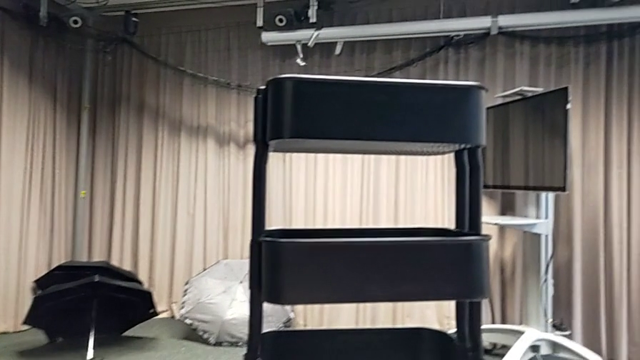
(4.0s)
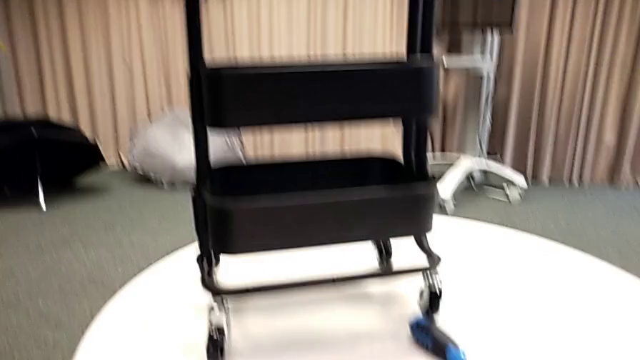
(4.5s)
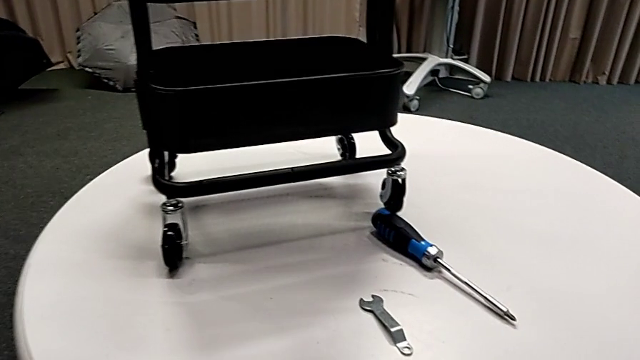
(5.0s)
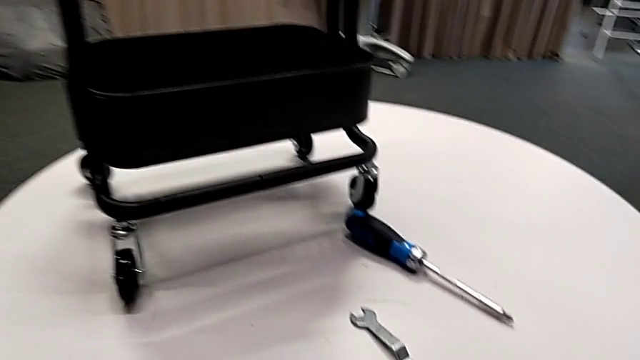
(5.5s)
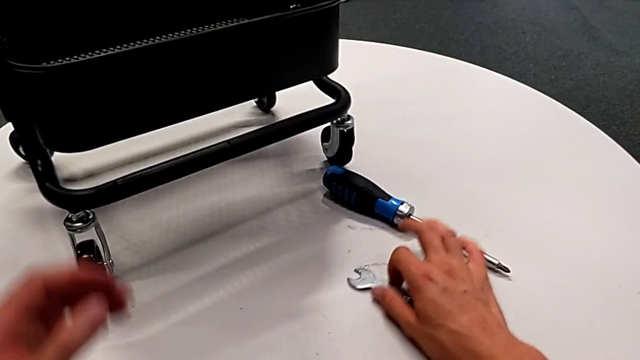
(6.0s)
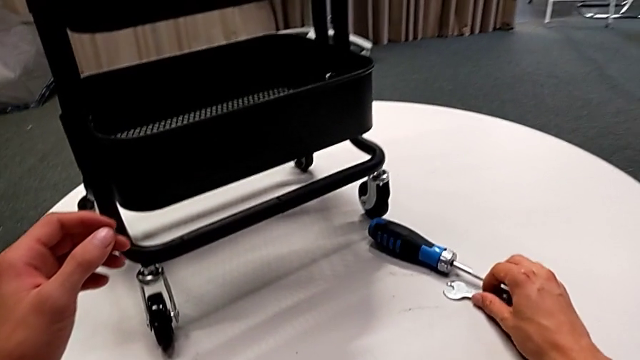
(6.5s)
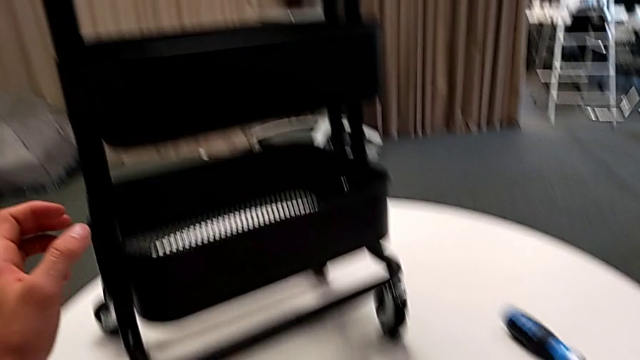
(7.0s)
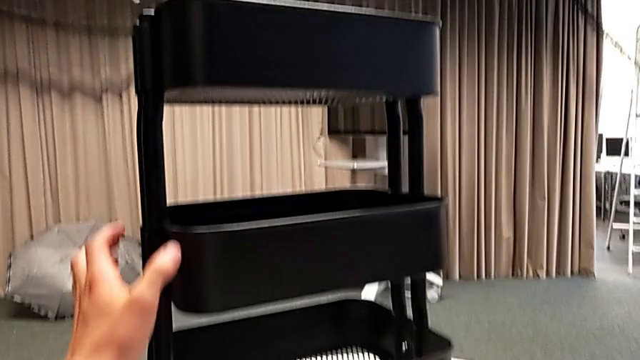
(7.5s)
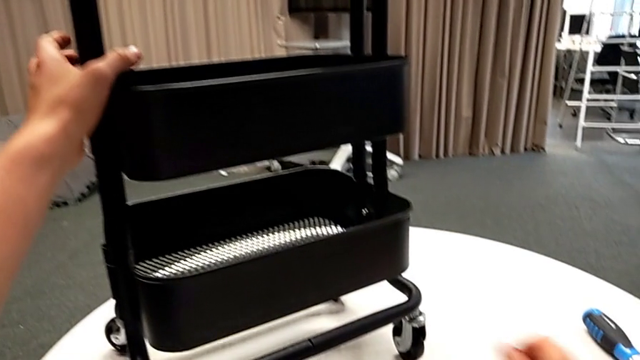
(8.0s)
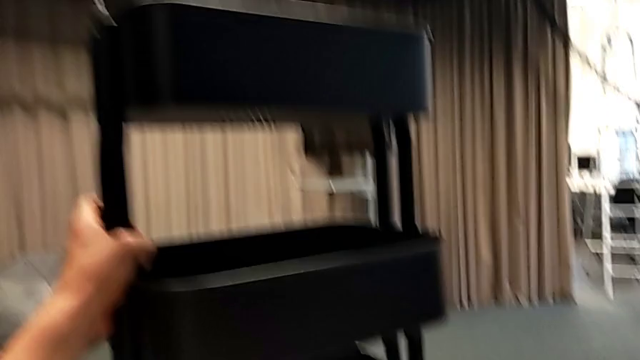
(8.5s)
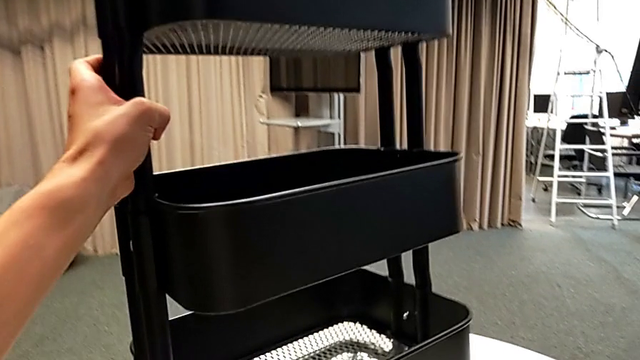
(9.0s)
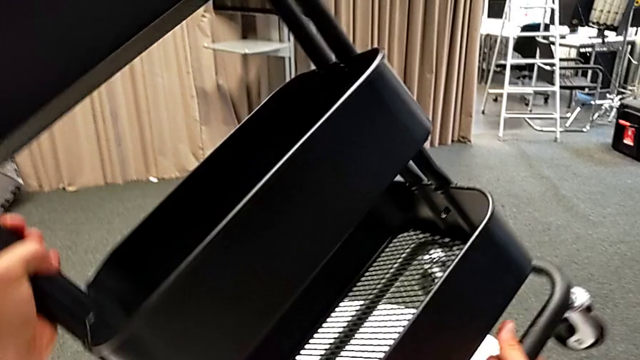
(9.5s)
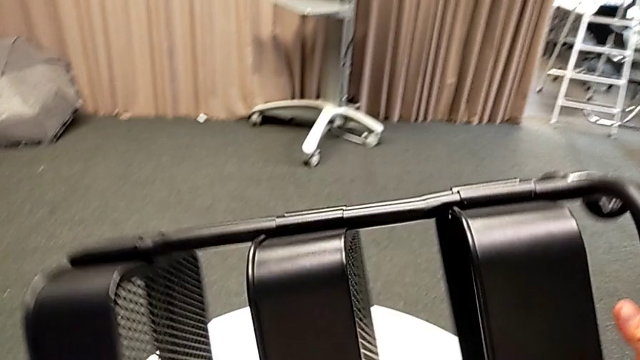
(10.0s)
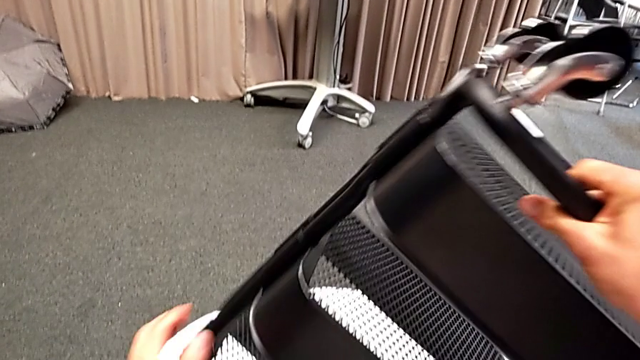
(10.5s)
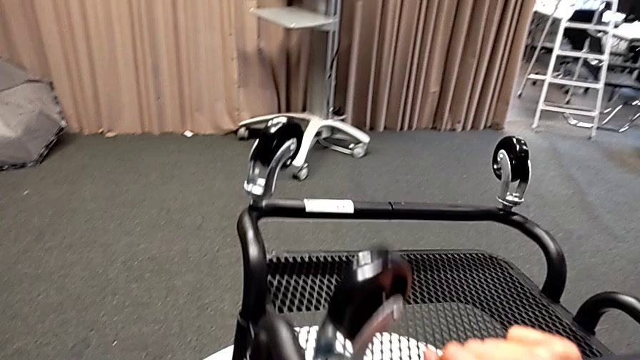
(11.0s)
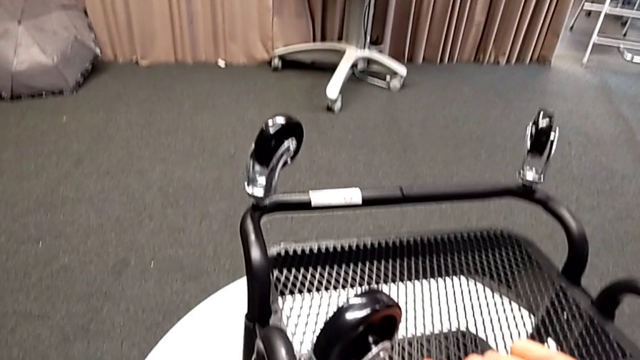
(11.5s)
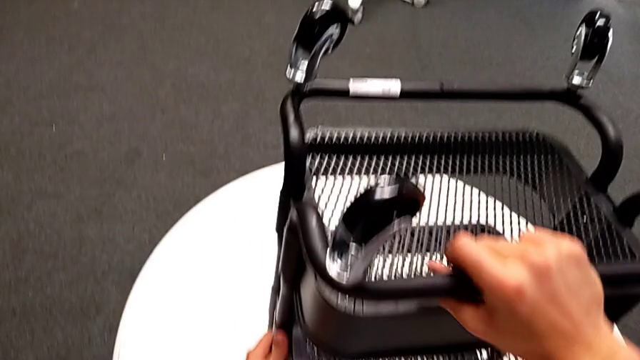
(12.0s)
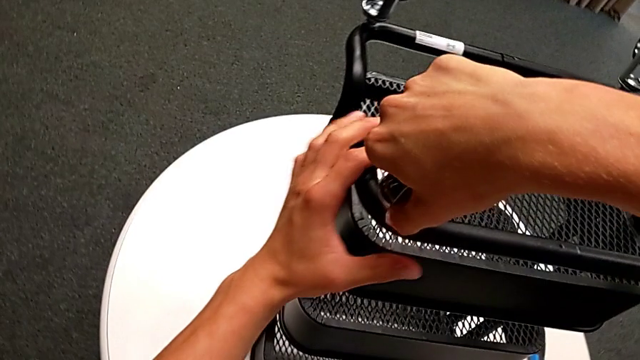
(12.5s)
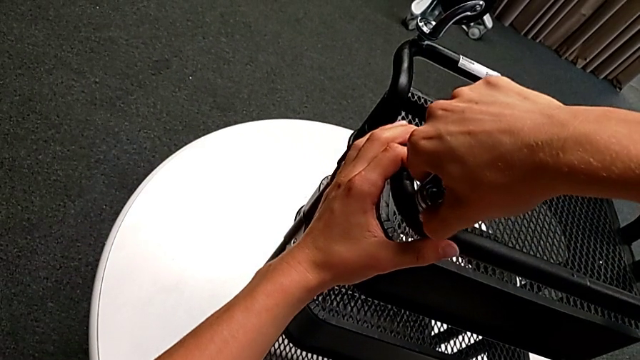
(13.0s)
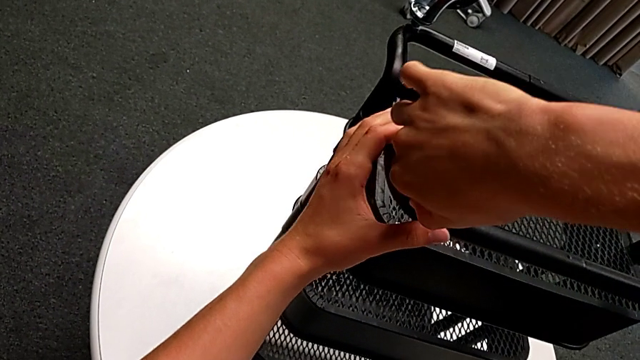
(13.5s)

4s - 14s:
The camera wearer is disassembling the wheels. They slide the hexagonal wrench, slide the screwdriver, rotate the black utility cart and unscrew the first wheel.

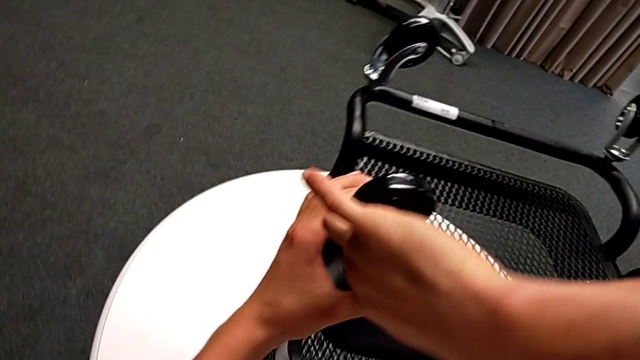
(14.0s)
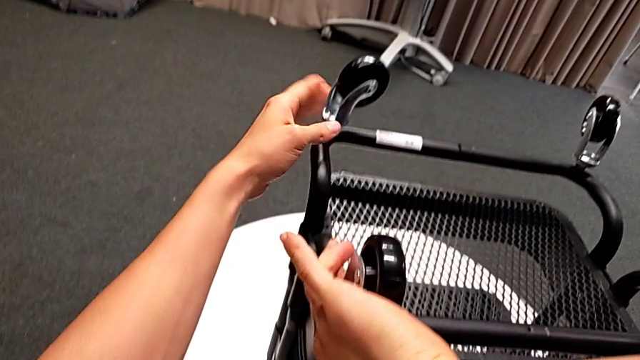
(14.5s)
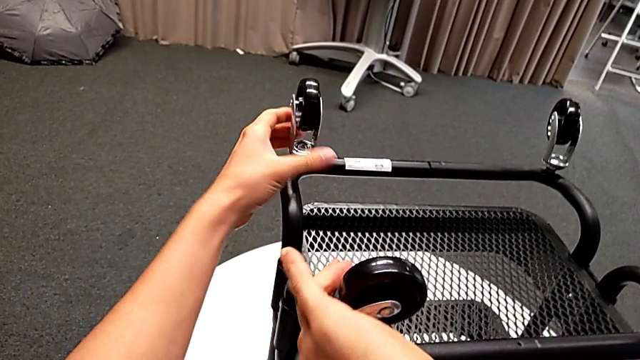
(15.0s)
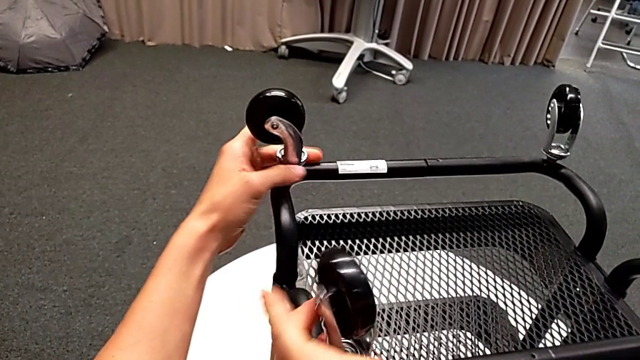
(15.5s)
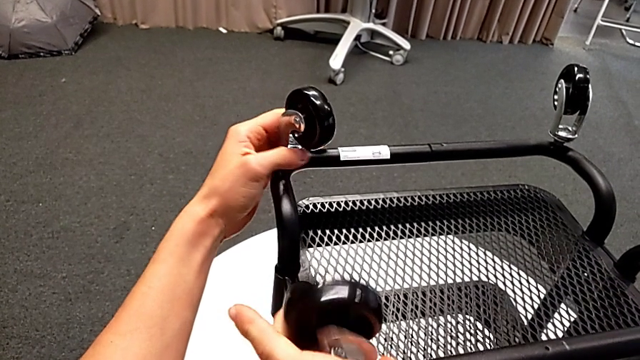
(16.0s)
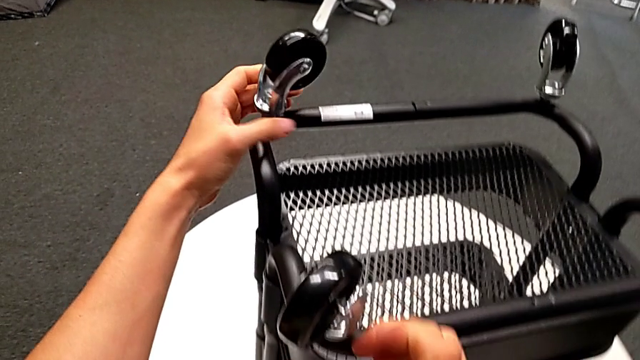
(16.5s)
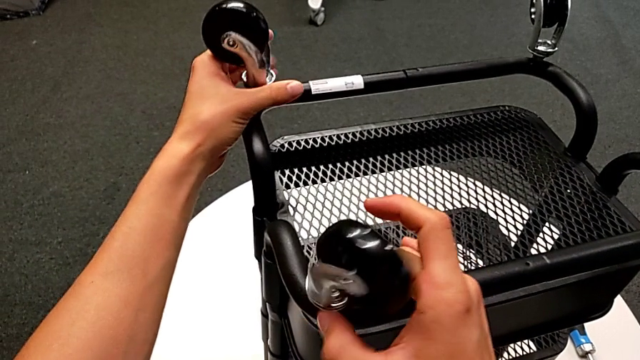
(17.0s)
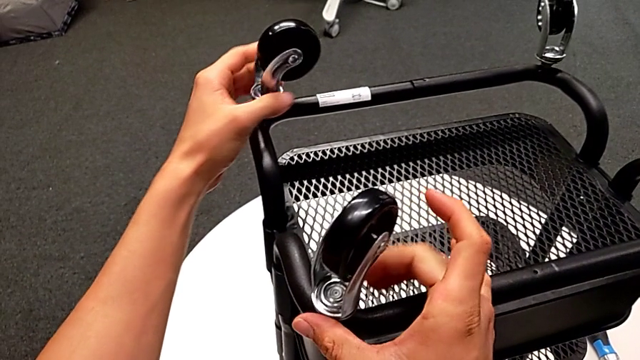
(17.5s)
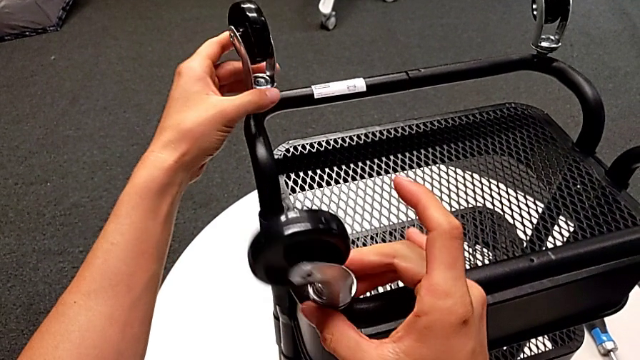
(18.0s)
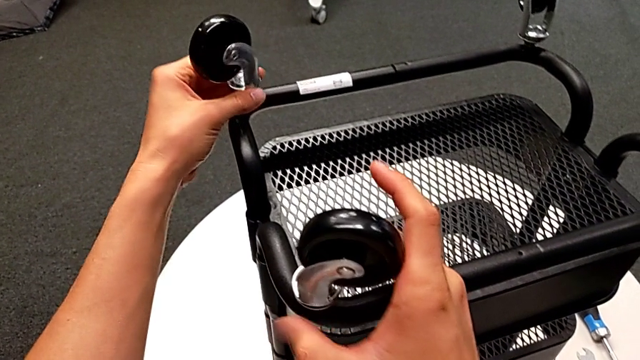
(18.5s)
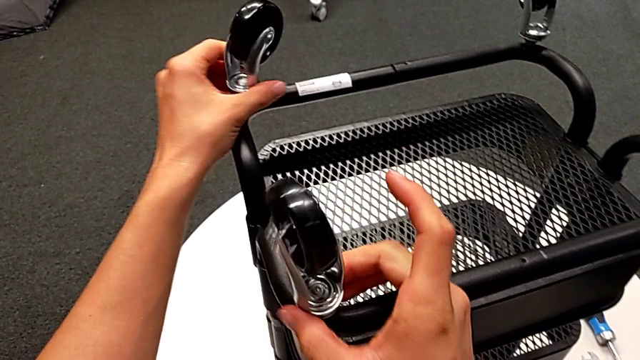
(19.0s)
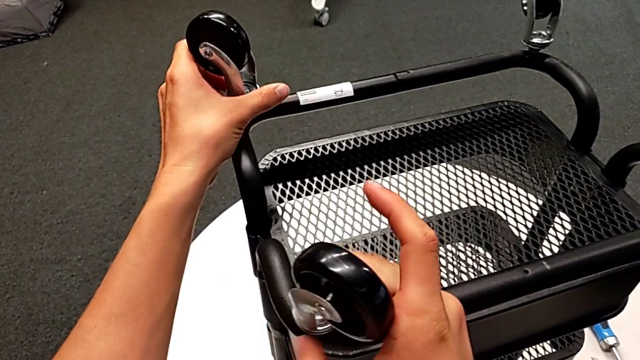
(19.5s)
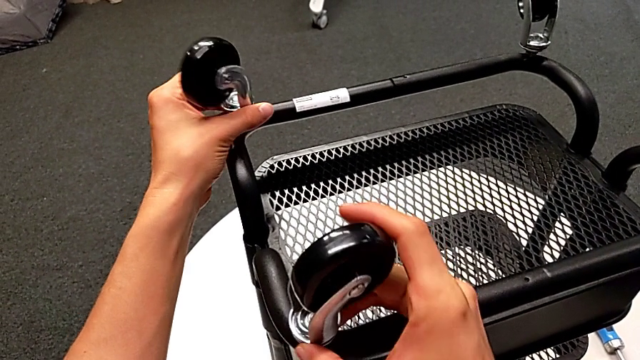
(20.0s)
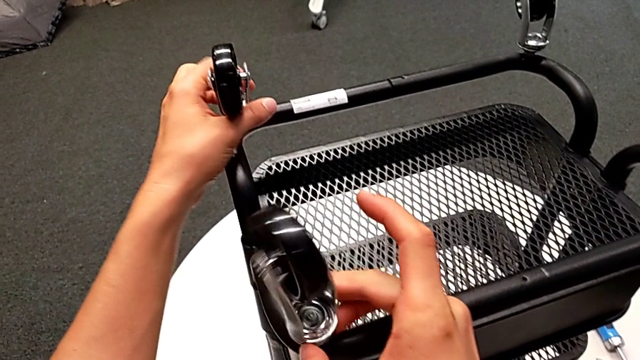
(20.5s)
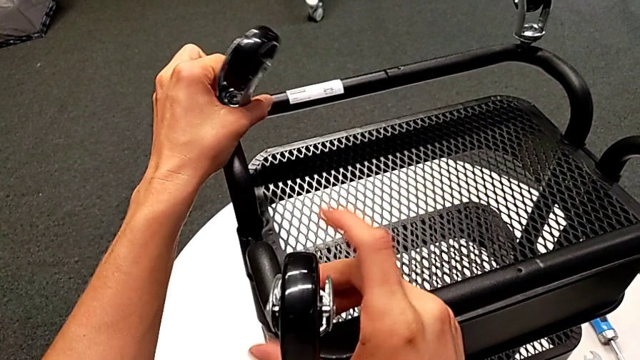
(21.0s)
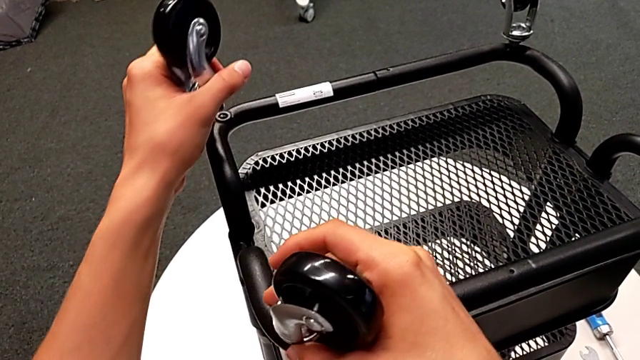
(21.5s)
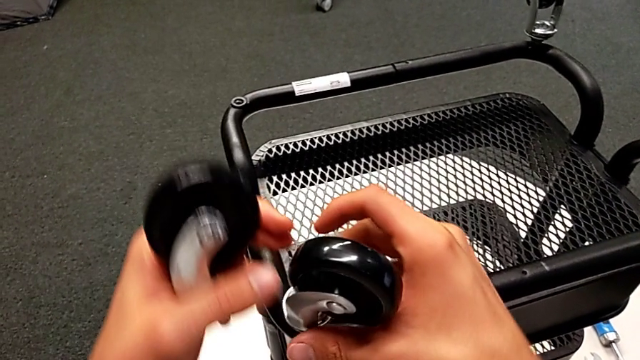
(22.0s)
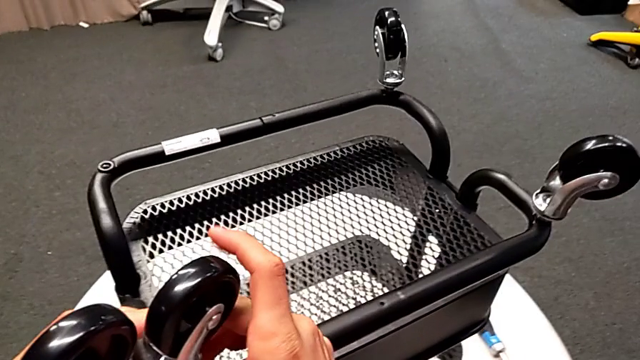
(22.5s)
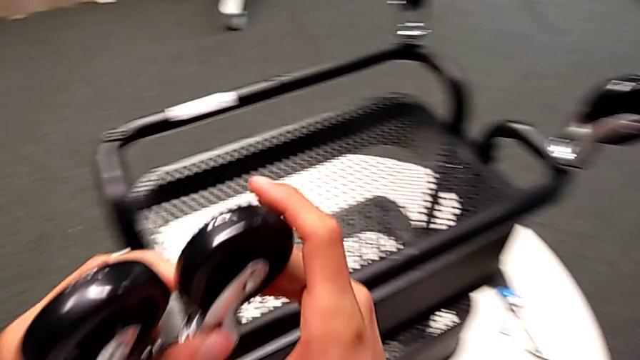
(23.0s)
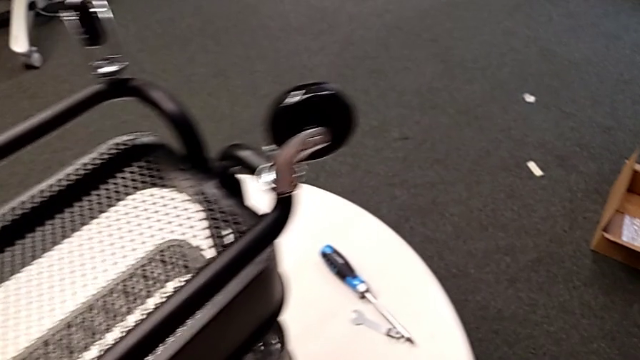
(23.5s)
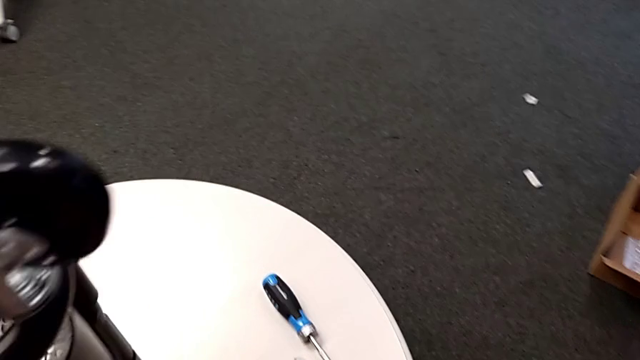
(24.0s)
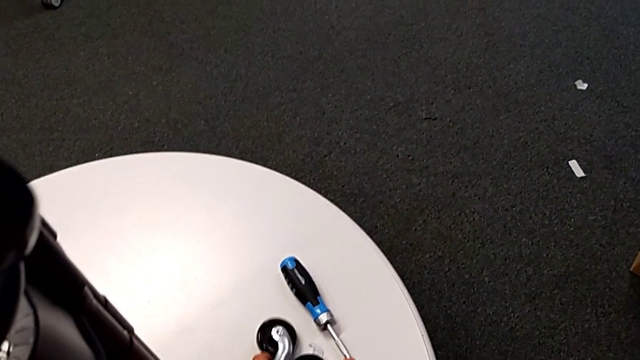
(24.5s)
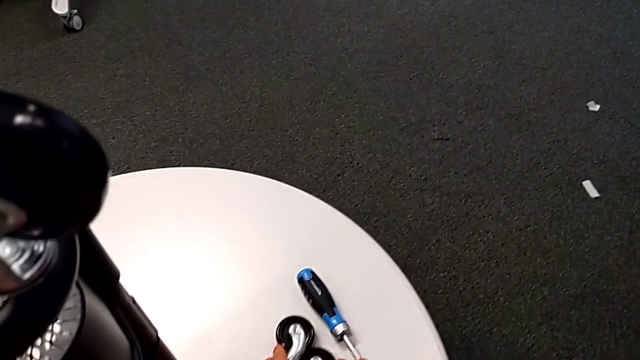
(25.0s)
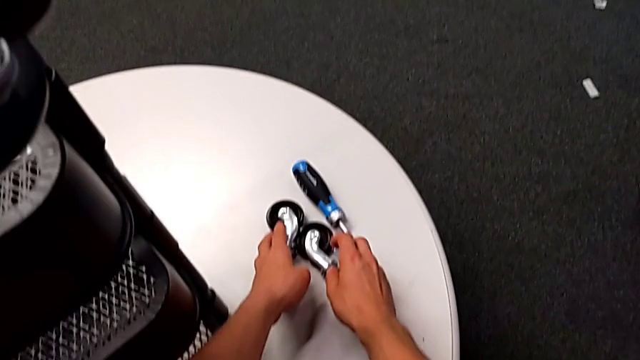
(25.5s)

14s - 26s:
The camera wearer is disassembling the wheels. They unscrew the second wheel with the left hand, unscrew the wheel with the right hand, disassemble the wheel with the left hand, unscrew the first wheel, disassemble the wheel, place the wheel with the left hand and place the wheel with the right hand.
